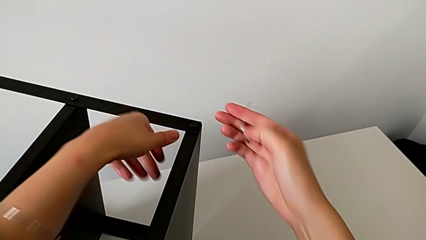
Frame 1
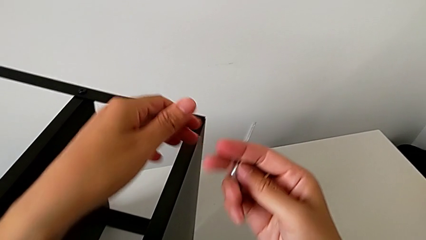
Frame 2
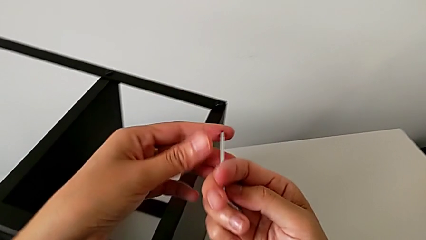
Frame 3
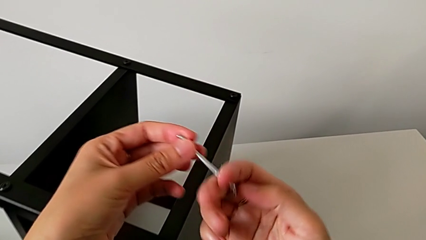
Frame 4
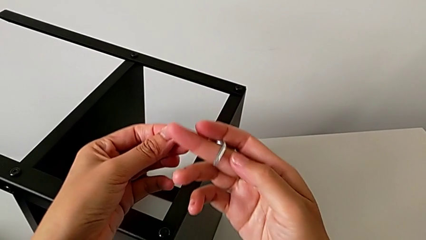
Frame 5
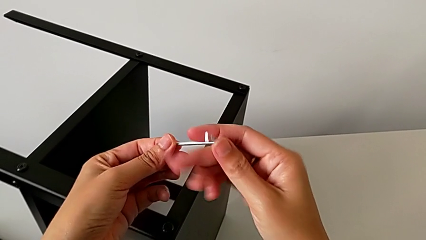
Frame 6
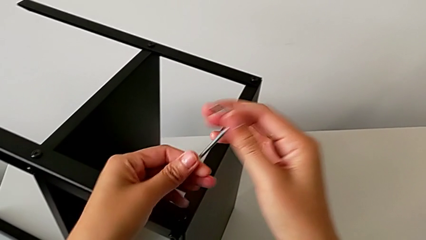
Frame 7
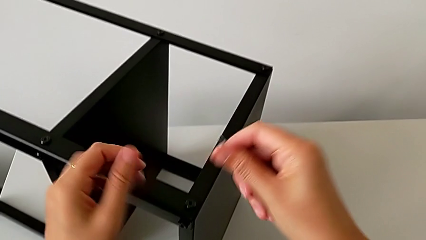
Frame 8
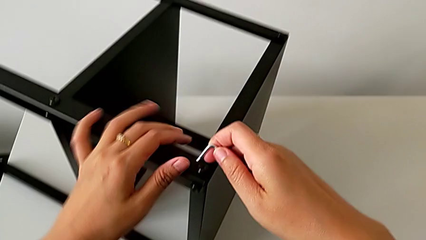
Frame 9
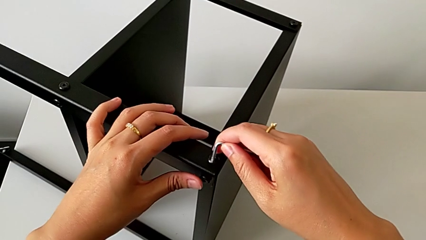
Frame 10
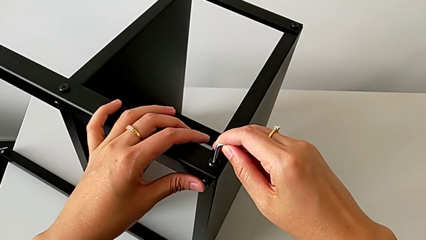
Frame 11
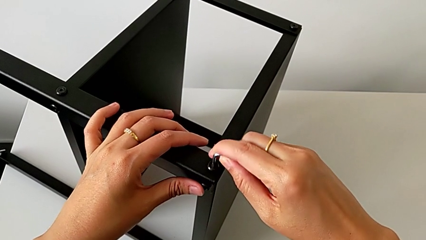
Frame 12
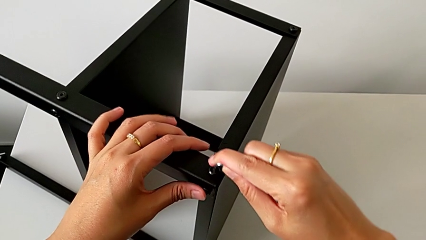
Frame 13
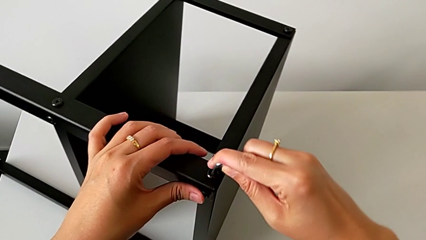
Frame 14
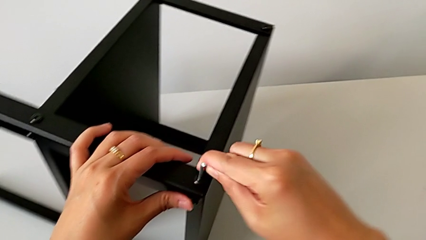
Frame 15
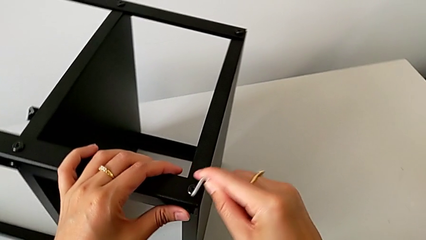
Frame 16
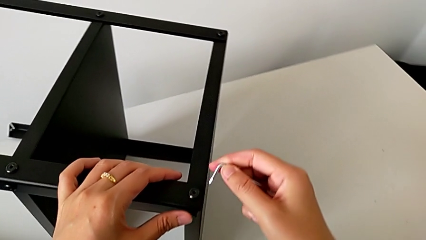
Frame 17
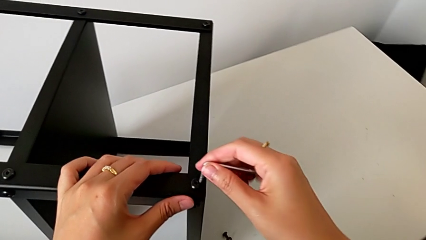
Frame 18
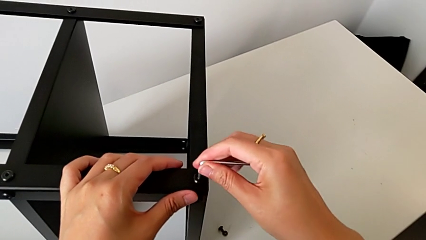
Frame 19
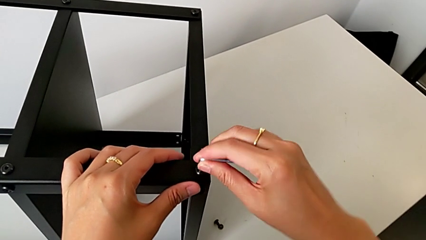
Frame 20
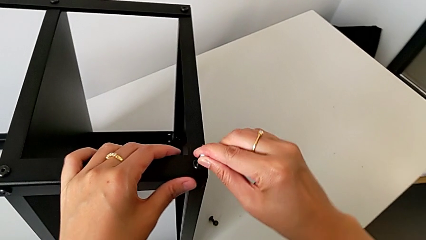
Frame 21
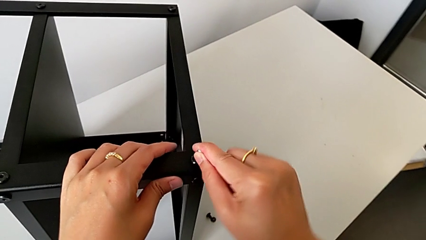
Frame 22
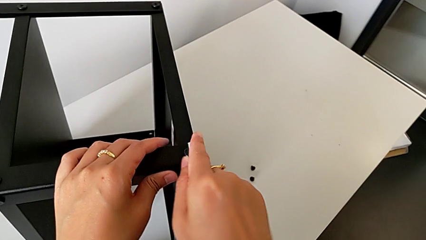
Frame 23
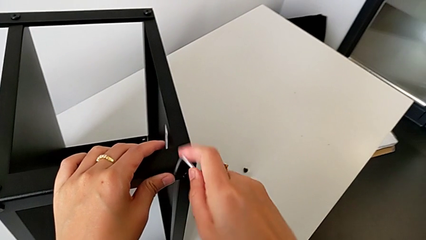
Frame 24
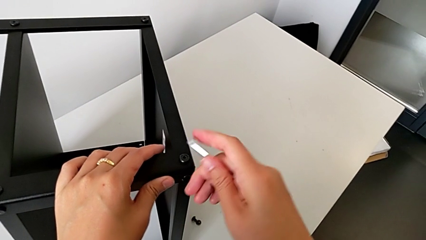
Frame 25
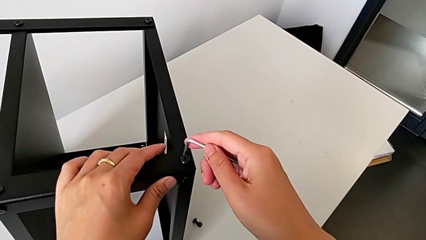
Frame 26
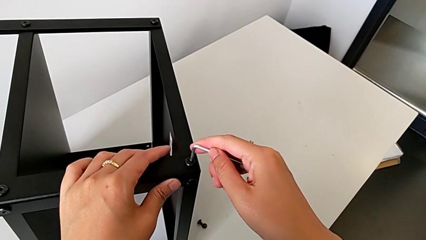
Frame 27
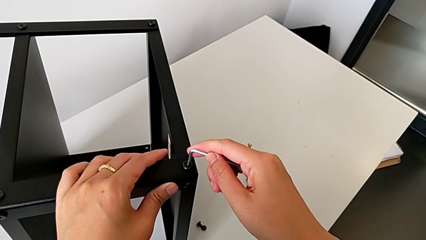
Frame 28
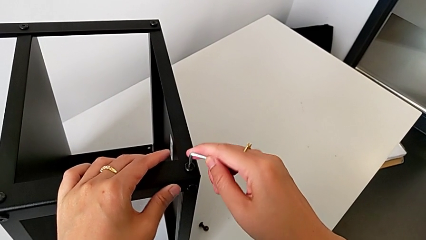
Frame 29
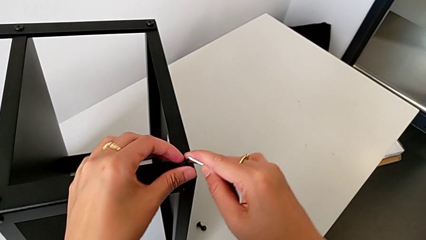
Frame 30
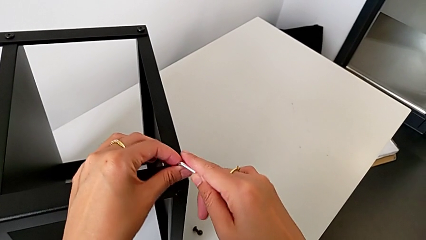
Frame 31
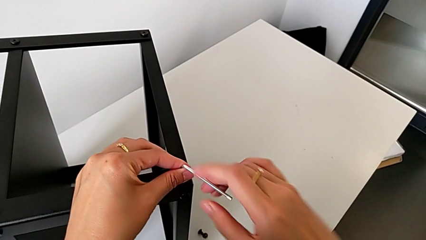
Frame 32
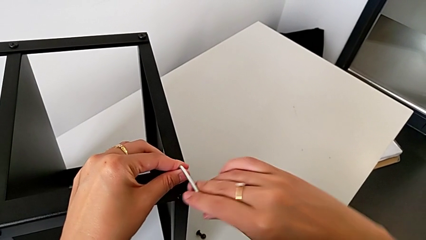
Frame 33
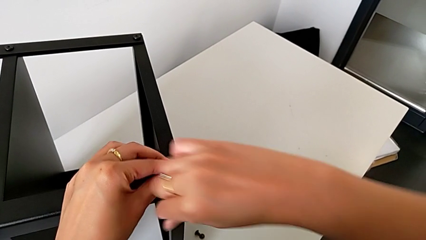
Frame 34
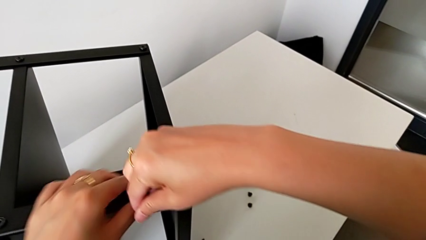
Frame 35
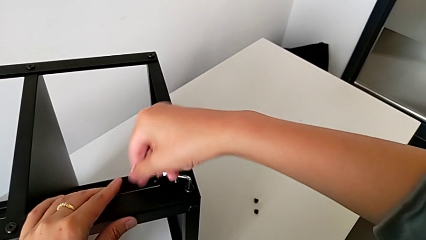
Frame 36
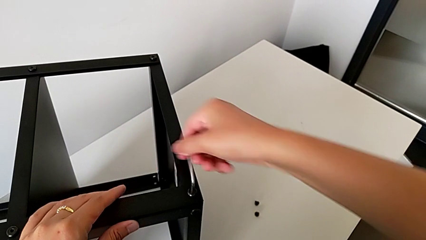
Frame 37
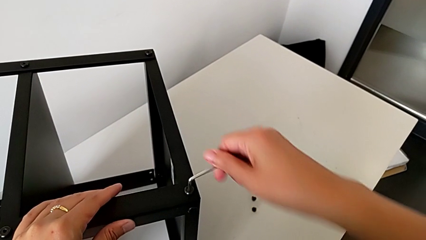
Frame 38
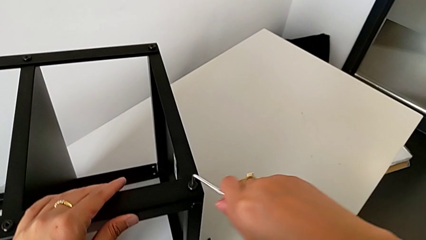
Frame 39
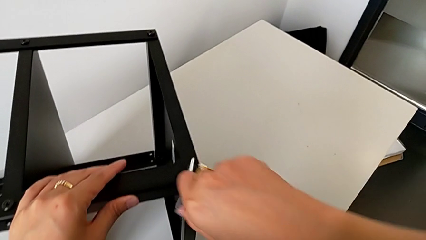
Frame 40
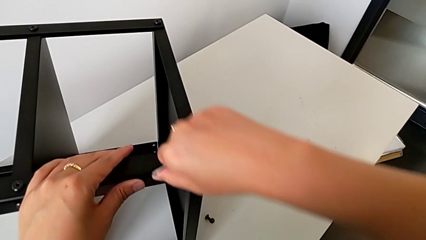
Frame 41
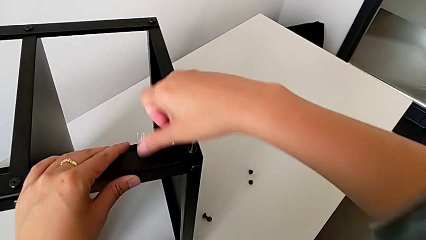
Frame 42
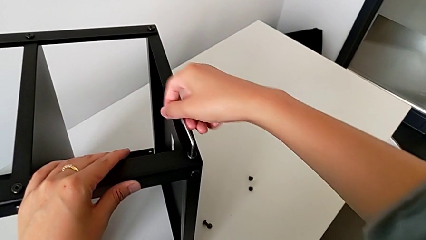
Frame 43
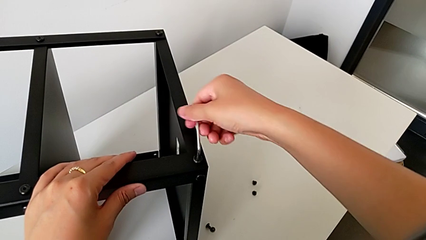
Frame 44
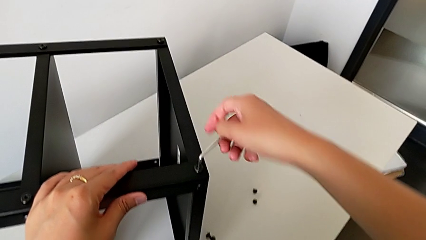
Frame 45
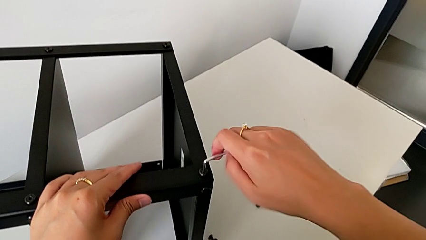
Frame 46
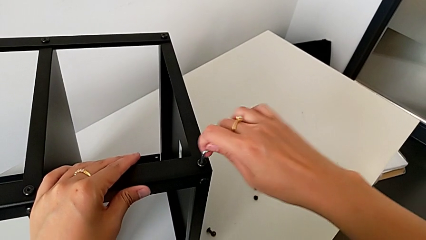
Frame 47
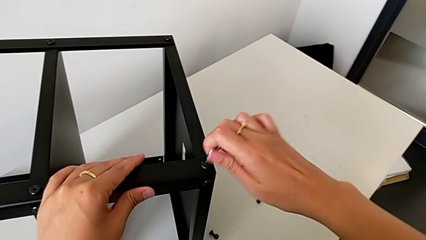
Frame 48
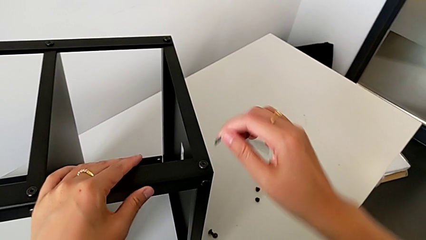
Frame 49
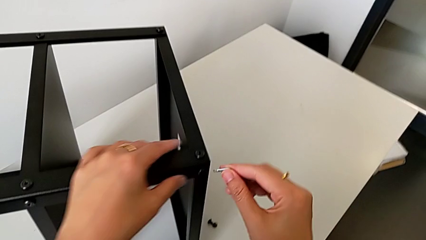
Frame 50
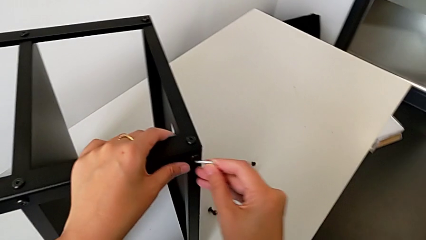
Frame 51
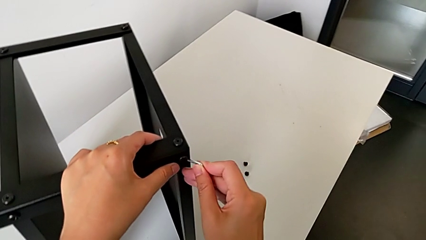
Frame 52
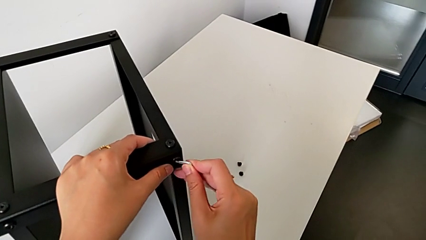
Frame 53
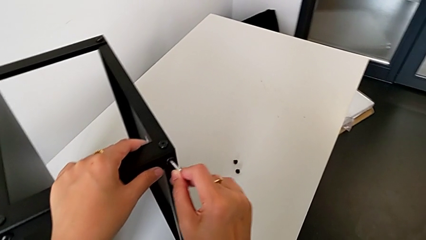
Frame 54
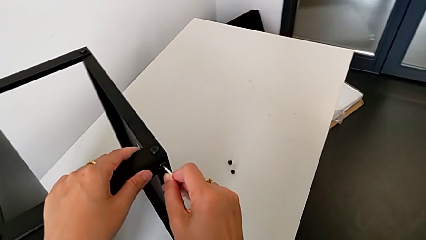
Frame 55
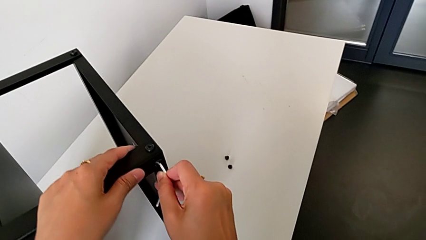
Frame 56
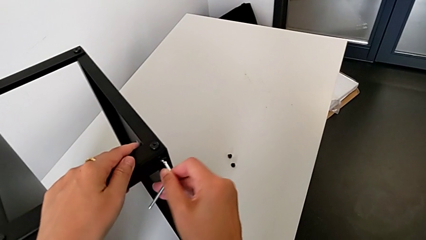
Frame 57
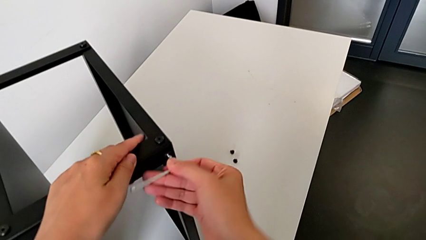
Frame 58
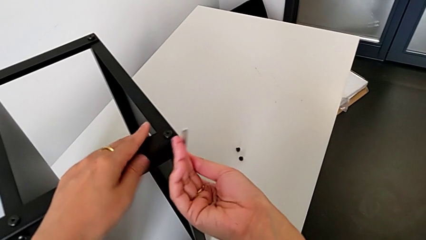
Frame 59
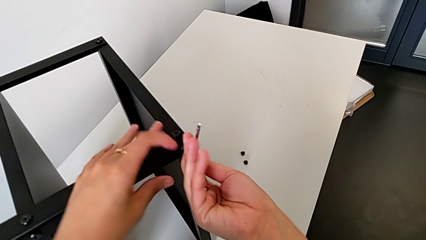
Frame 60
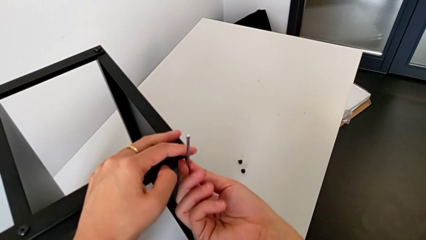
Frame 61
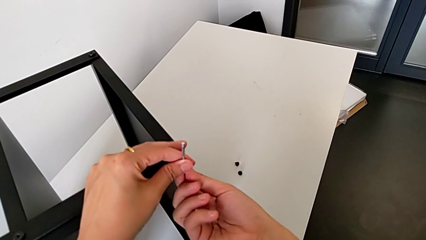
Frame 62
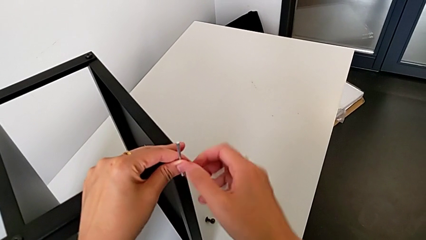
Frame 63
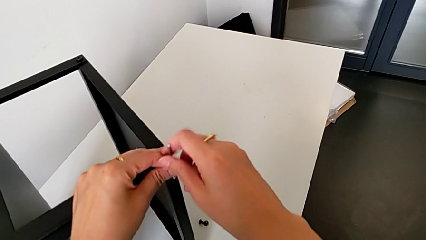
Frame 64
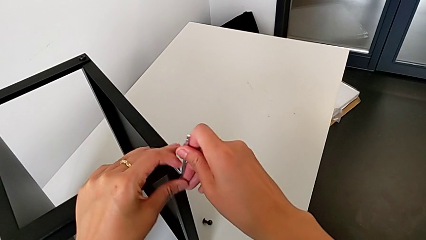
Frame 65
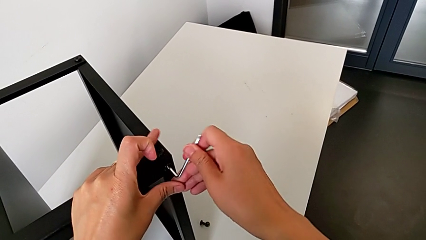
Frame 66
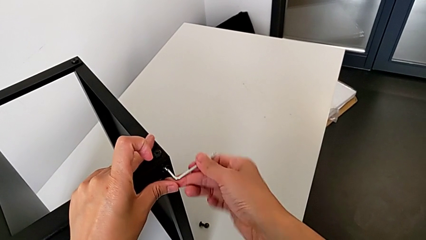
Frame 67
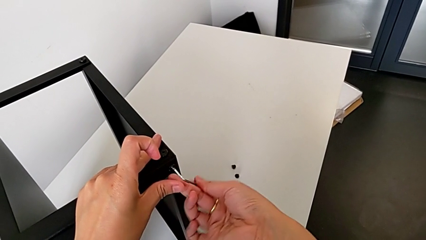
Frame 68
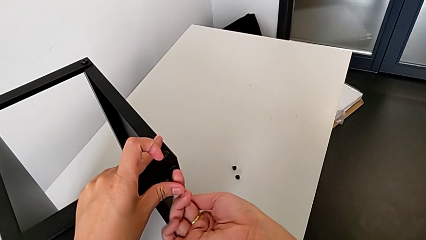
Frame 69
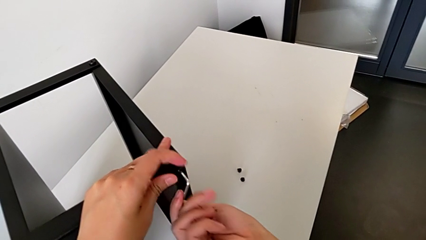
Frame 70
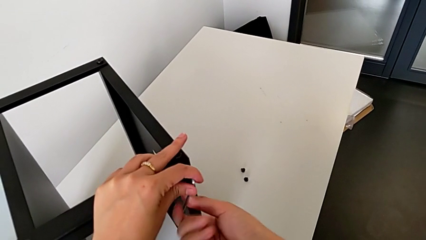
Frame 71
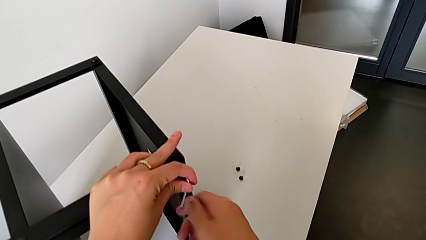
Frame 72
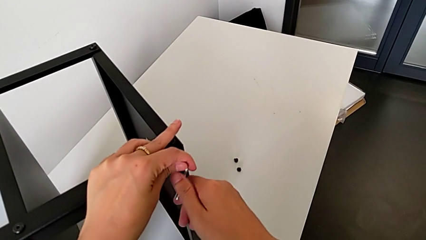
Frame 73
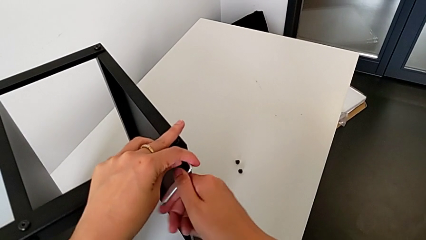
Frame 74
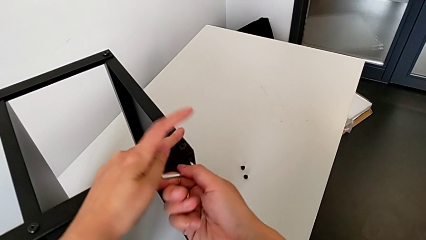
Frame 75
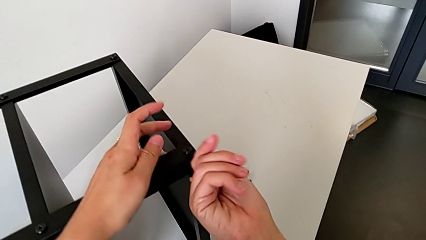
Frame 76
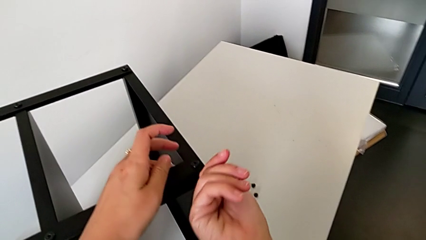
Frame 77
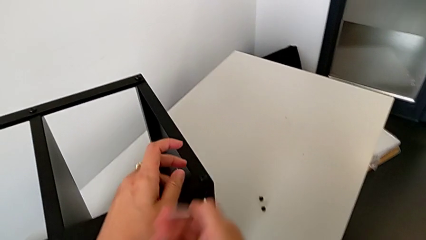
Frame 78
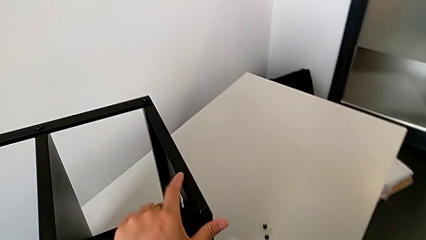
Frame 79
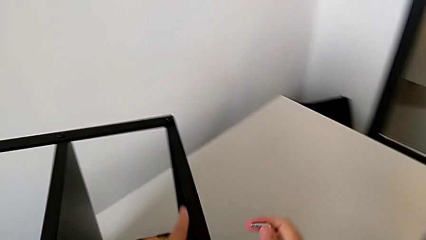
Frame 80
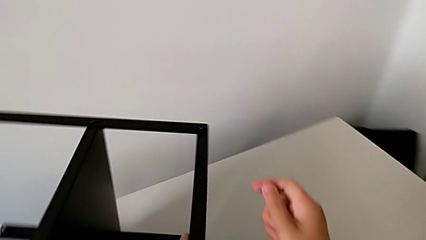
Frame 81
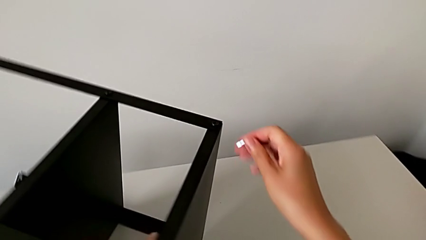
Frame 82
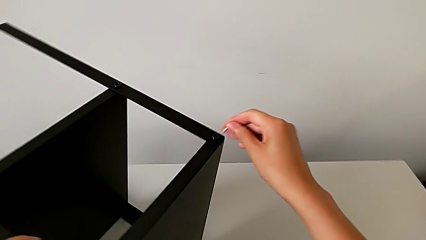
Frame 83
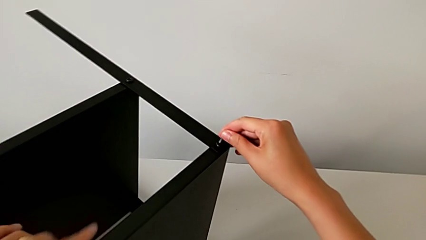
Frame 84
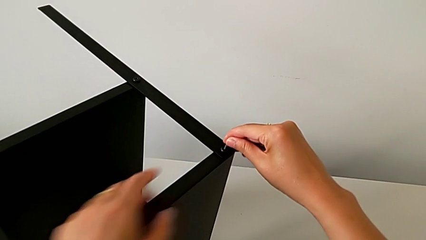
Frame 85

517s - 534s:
The camera wearer is assembling the third leg onto the top tray. They rotate the Allen wrench, insert it, screw the hex socket head, withdraw the Allen wrench, insert it, screw the hex socket head, withdraw the Allen wrench, approach the hex socket head with the right hand and slide the nightstand with the left hand.
